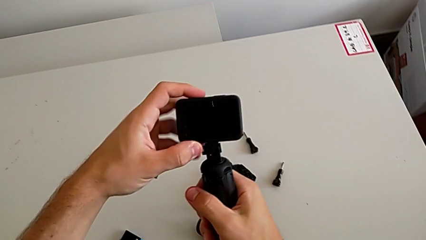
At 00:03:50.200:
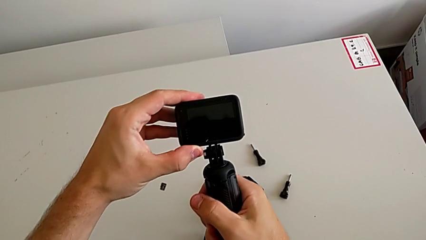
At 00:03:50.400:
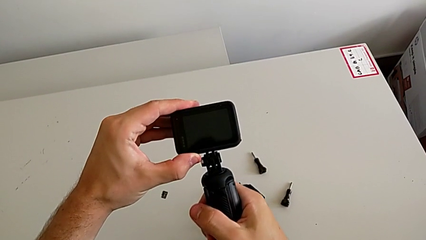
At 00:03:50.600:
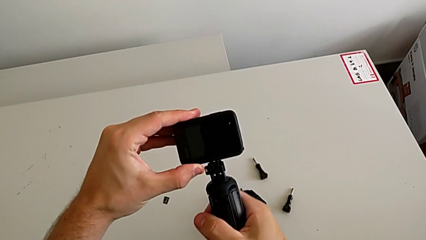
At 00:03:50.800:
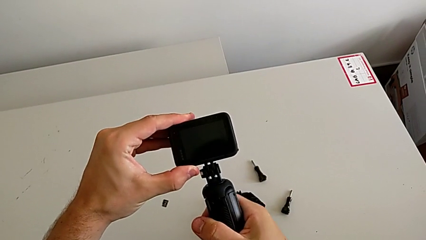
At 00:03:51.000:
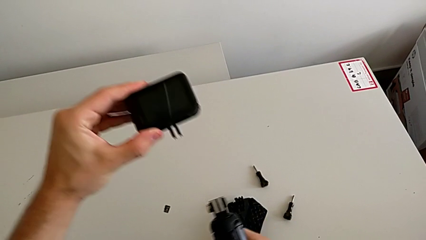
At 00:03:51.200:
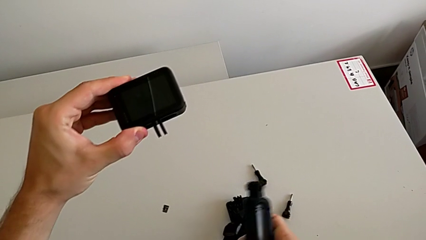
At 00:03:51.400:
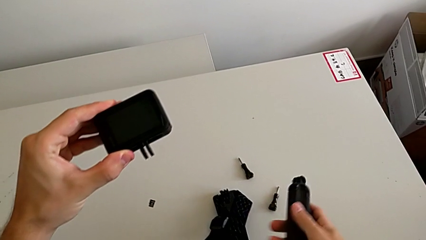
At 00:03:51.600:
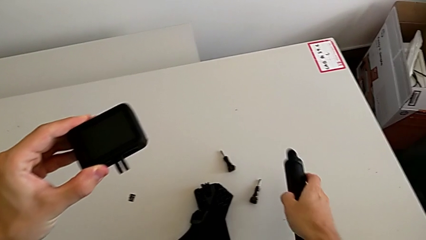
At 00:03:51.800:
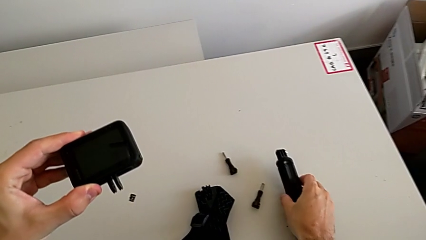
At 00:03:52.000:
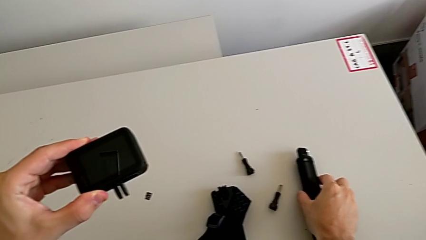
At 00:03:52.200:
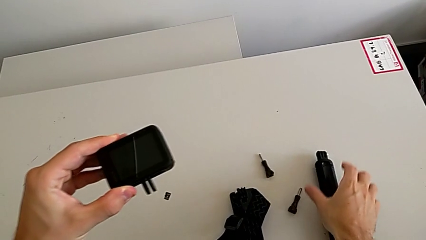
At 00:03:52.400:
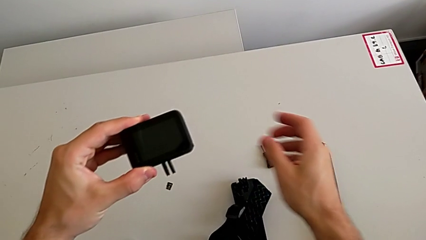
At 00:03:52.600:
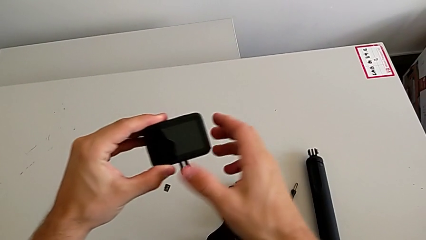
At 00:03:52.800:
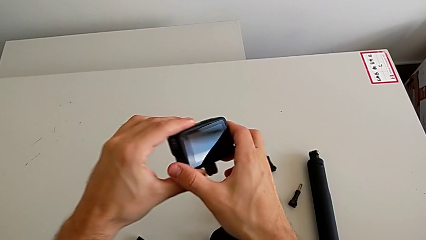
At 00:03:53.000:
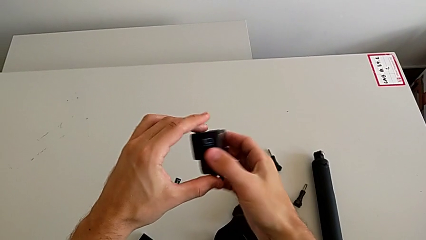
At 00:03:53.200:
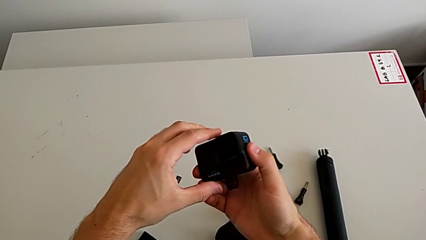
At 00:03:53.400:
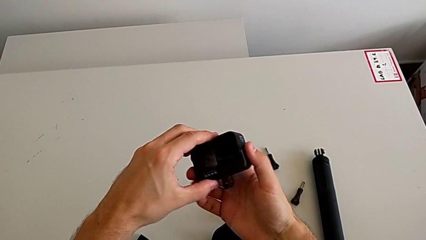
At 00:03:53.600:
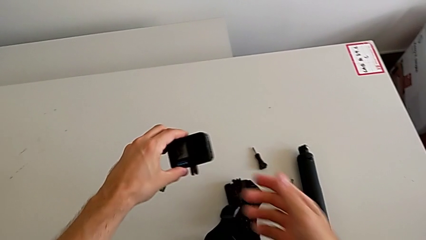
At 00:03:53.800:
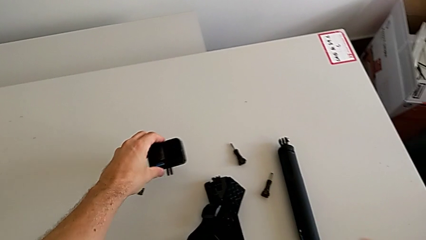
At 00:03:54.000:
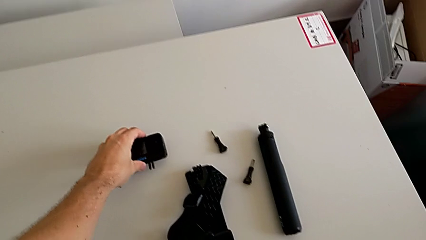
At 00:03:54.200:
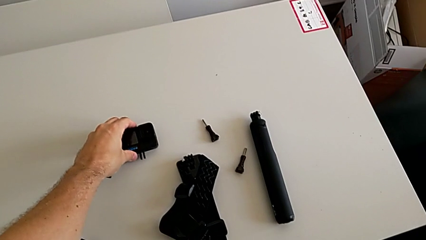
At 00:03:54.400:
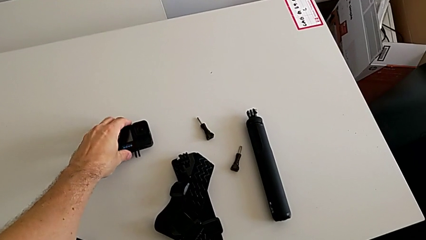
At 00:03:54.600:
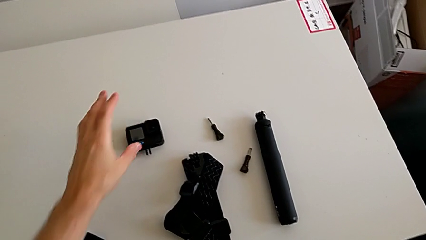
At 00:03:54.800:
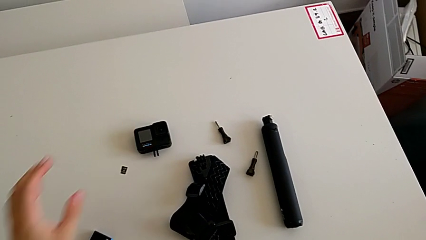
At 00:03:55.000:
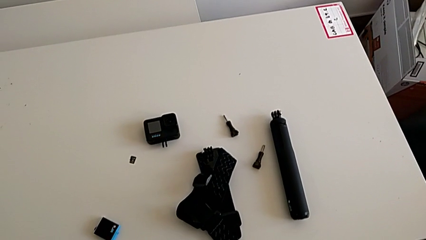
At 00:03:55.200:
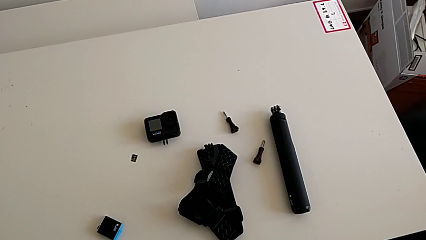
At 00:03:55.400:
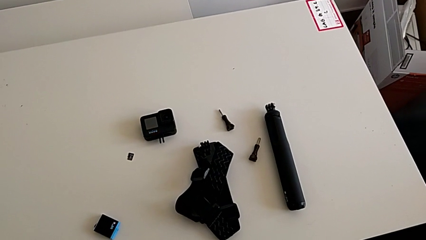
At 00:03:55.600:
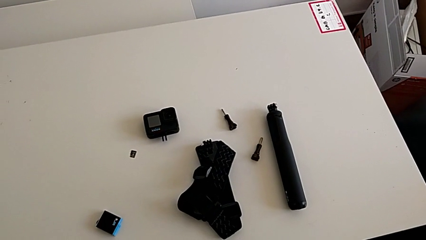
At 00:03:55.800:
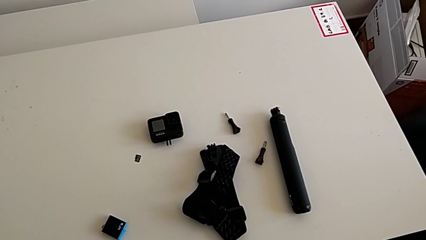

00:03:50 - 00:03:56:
The camera wearer is removing the handheld. They withdraw the handheld grip, place it, rotate the GoPro and place it.
